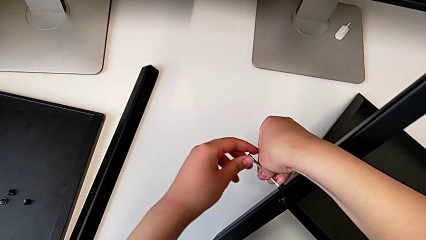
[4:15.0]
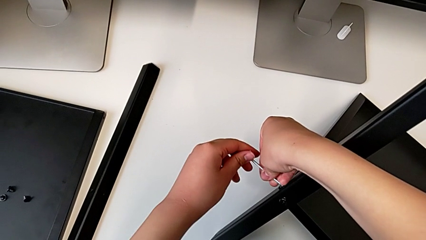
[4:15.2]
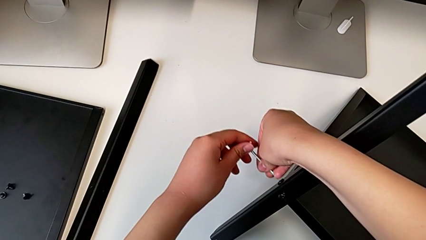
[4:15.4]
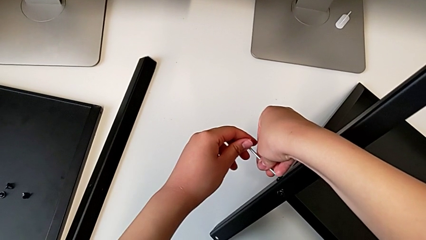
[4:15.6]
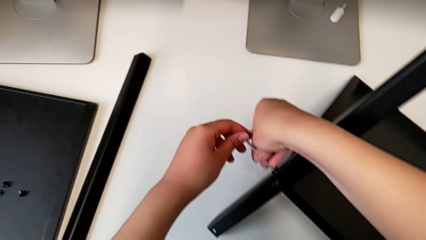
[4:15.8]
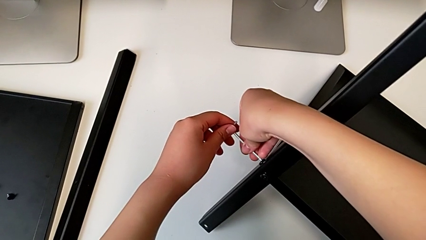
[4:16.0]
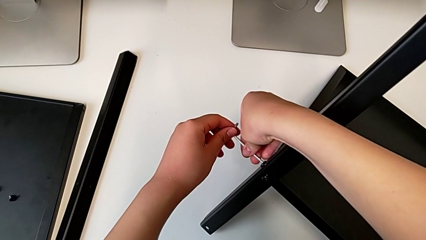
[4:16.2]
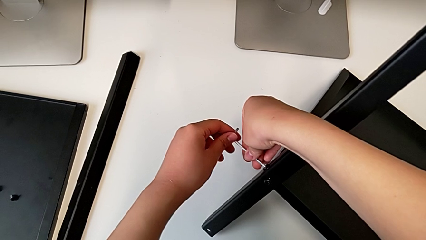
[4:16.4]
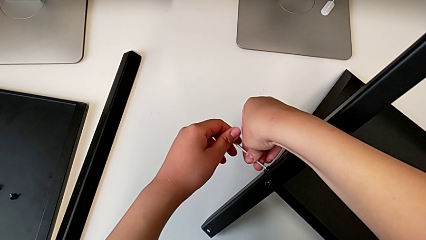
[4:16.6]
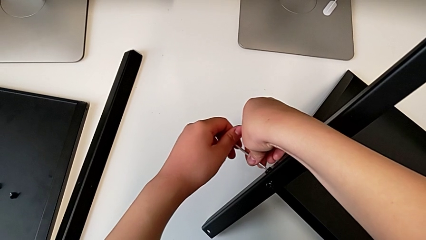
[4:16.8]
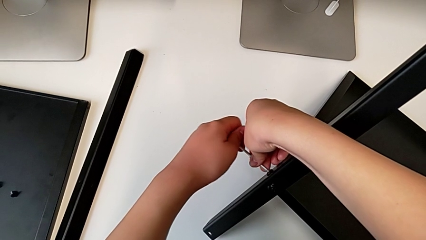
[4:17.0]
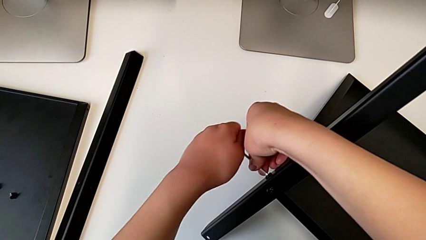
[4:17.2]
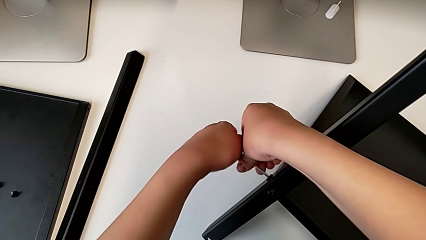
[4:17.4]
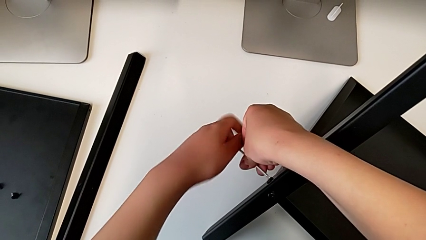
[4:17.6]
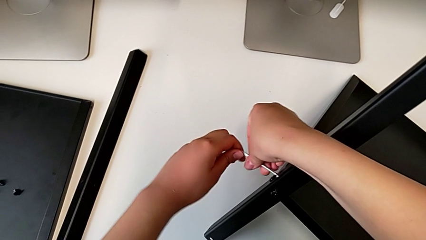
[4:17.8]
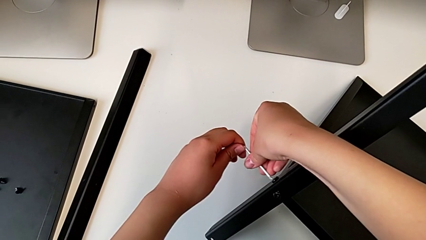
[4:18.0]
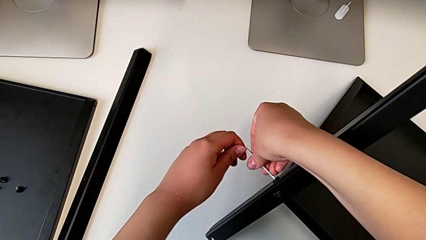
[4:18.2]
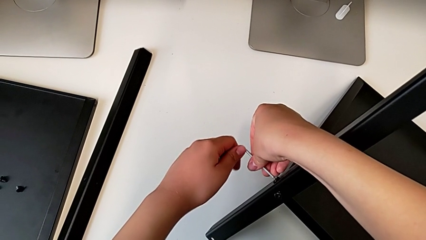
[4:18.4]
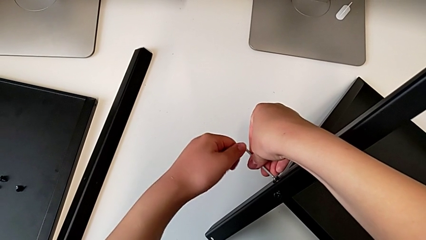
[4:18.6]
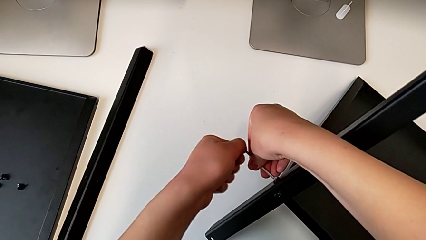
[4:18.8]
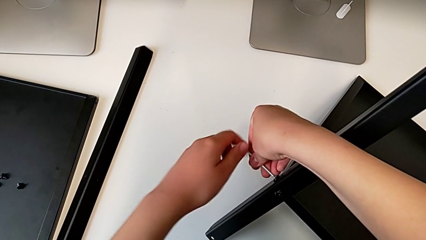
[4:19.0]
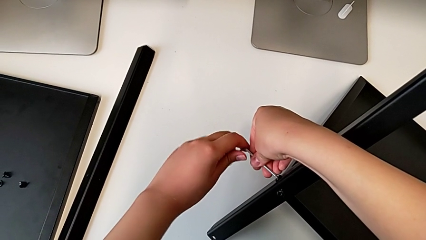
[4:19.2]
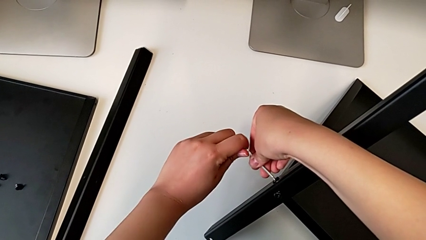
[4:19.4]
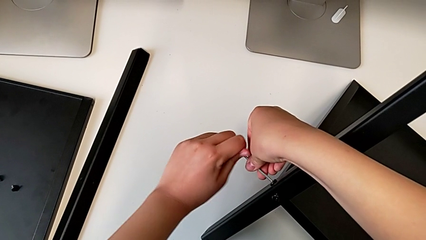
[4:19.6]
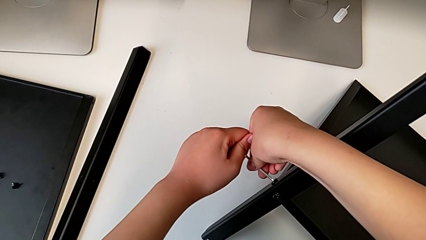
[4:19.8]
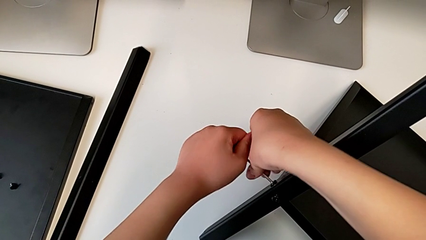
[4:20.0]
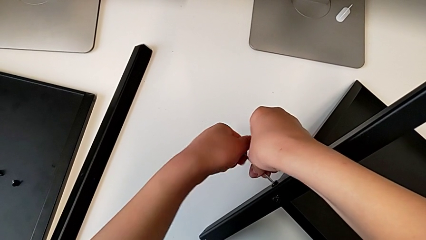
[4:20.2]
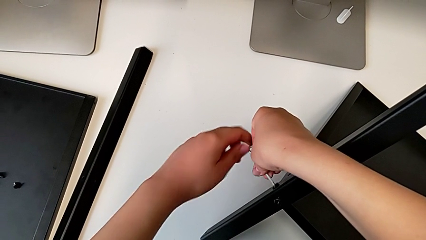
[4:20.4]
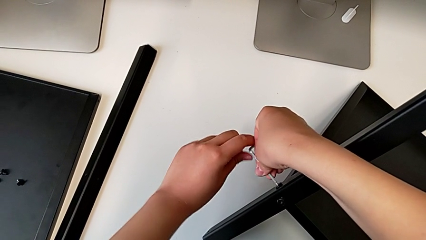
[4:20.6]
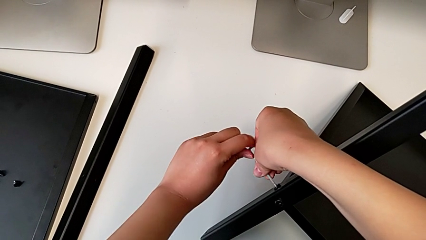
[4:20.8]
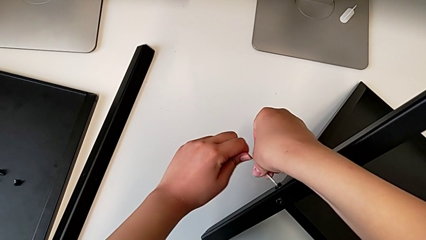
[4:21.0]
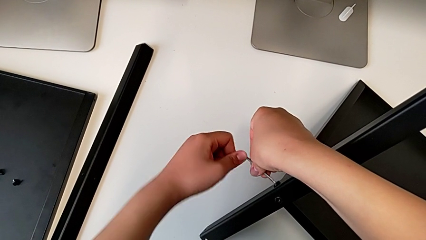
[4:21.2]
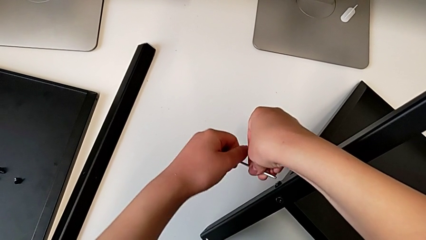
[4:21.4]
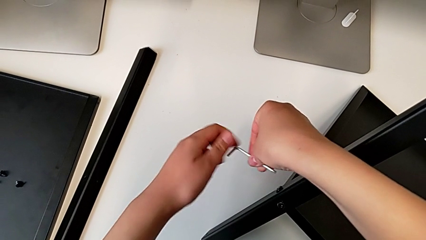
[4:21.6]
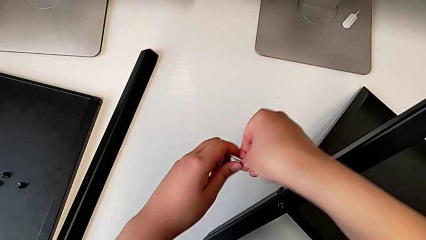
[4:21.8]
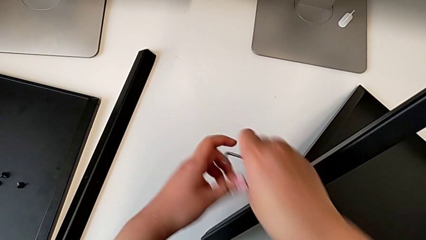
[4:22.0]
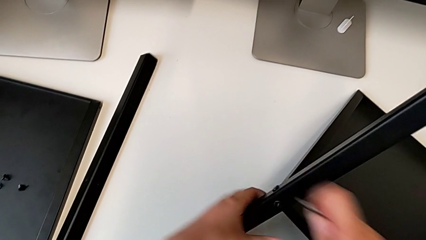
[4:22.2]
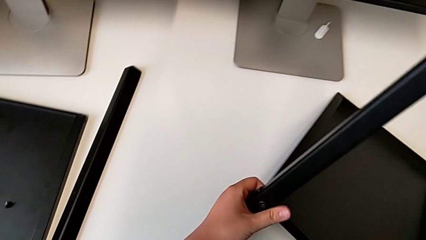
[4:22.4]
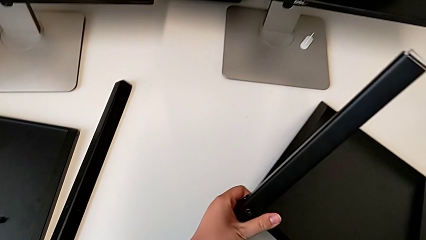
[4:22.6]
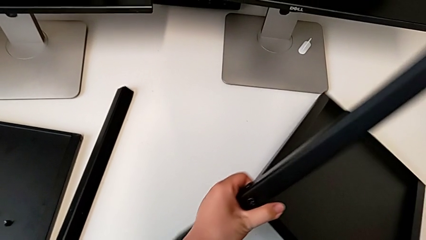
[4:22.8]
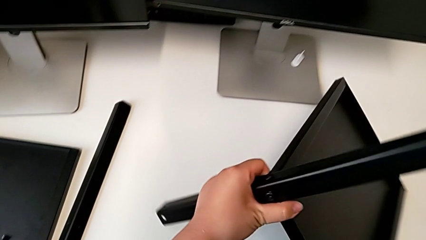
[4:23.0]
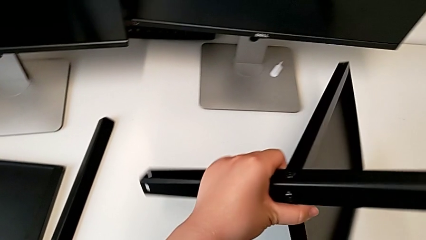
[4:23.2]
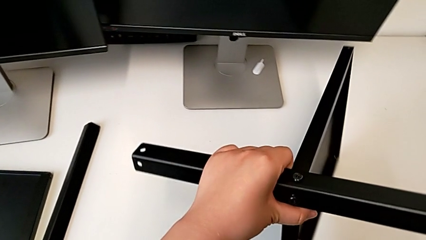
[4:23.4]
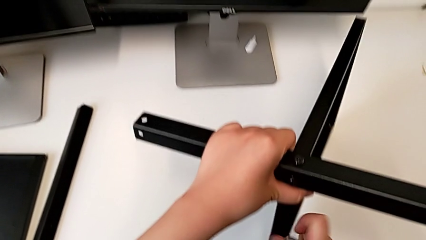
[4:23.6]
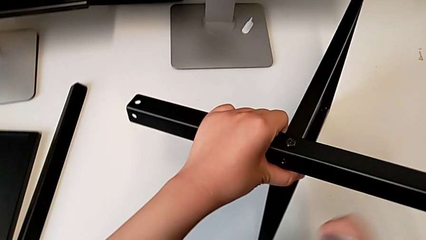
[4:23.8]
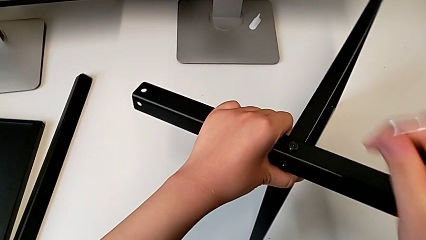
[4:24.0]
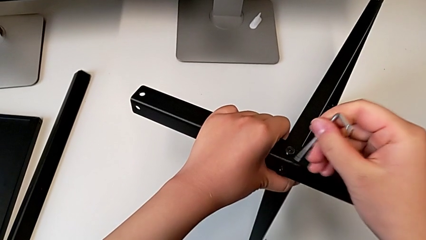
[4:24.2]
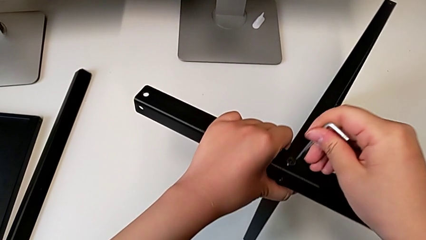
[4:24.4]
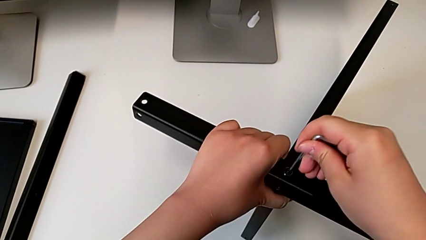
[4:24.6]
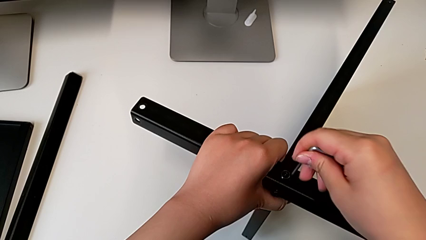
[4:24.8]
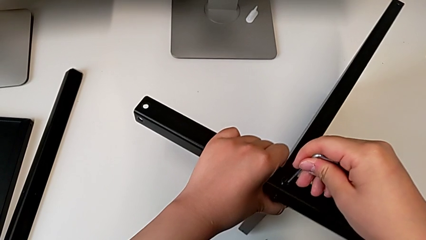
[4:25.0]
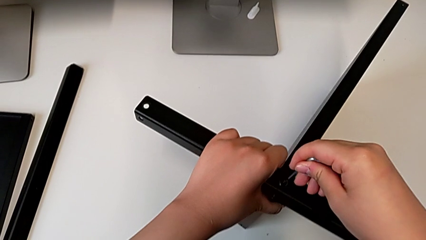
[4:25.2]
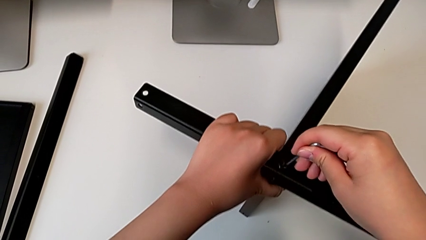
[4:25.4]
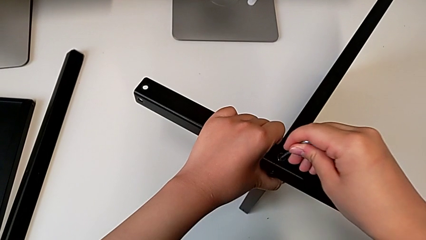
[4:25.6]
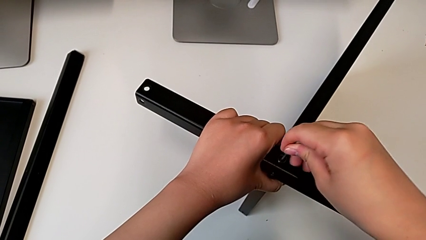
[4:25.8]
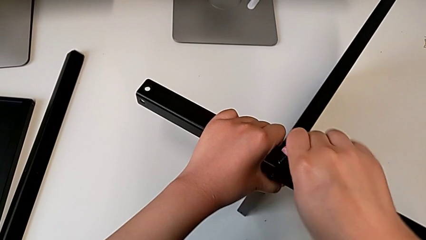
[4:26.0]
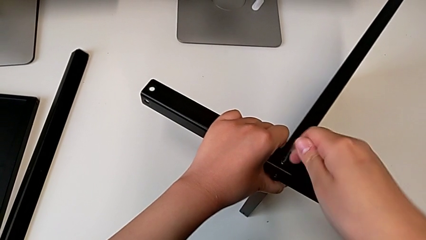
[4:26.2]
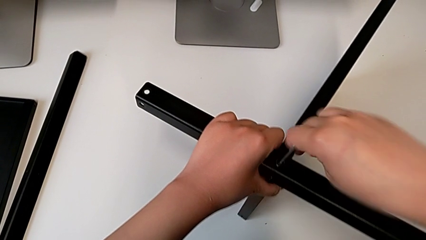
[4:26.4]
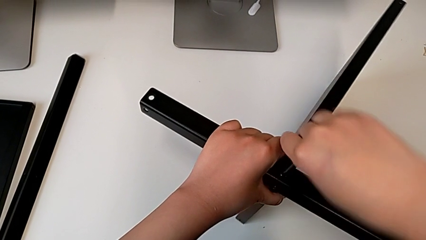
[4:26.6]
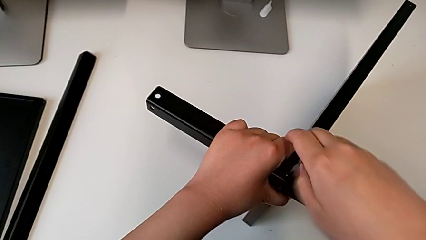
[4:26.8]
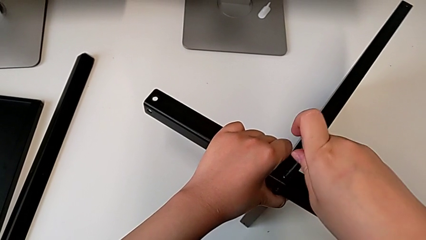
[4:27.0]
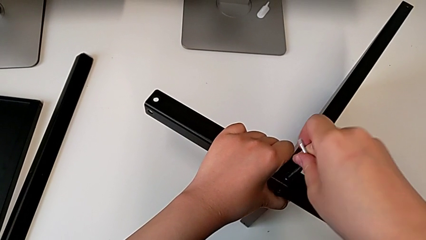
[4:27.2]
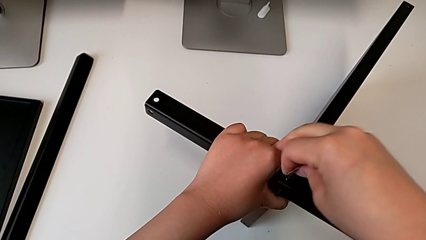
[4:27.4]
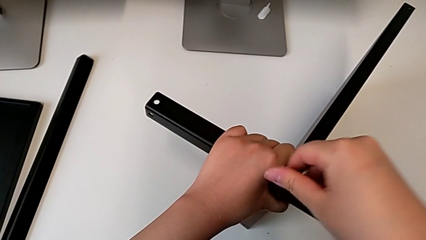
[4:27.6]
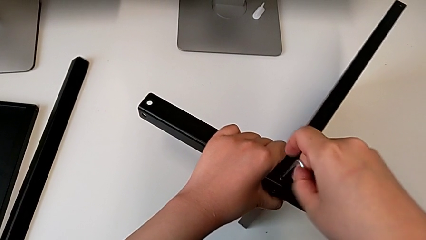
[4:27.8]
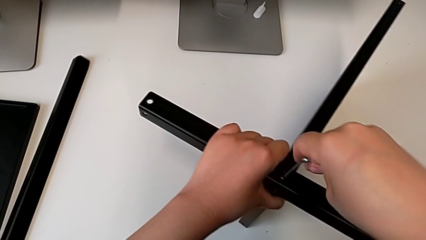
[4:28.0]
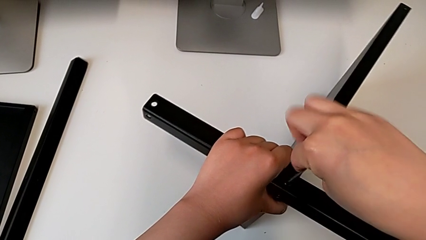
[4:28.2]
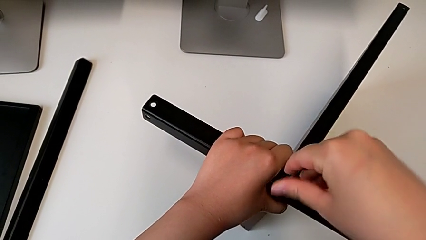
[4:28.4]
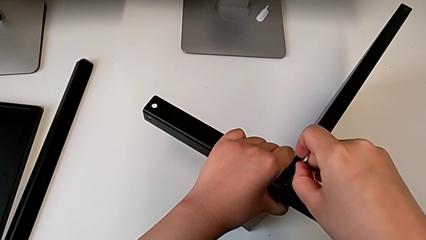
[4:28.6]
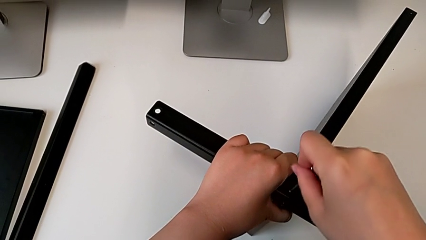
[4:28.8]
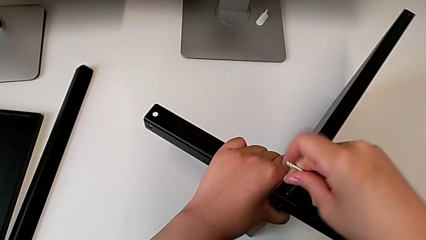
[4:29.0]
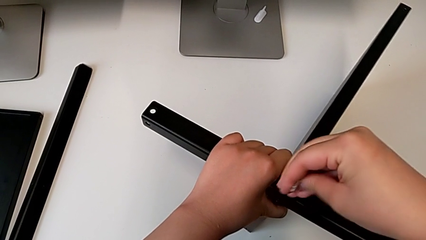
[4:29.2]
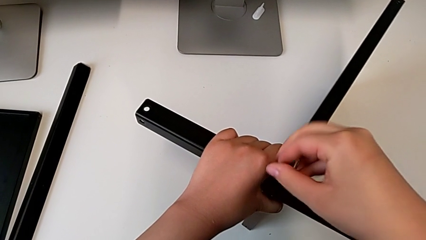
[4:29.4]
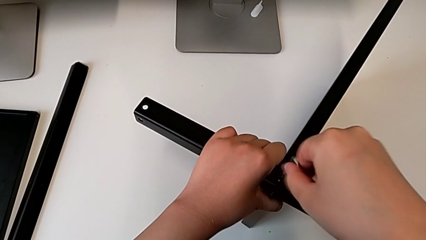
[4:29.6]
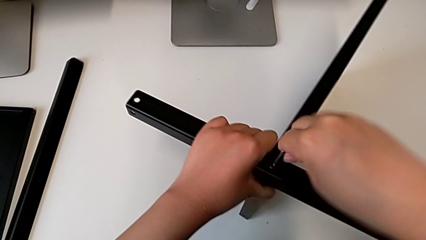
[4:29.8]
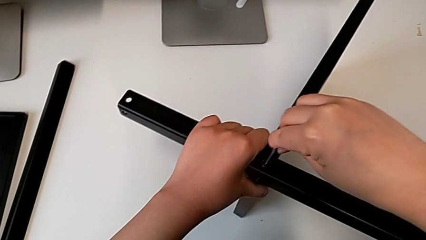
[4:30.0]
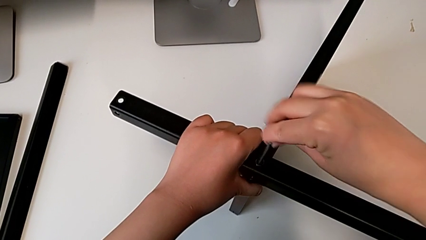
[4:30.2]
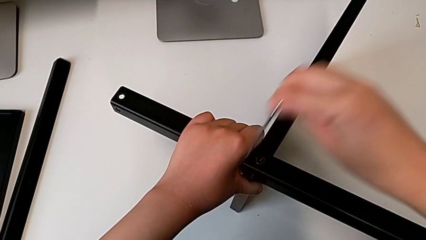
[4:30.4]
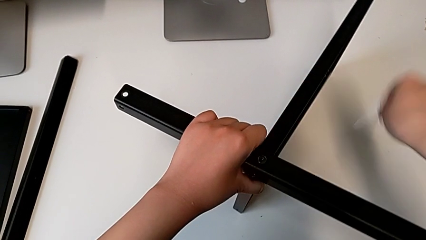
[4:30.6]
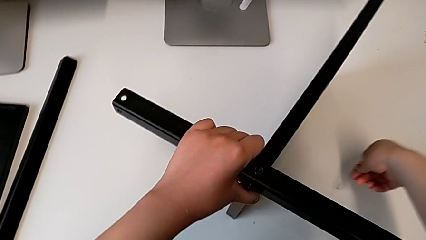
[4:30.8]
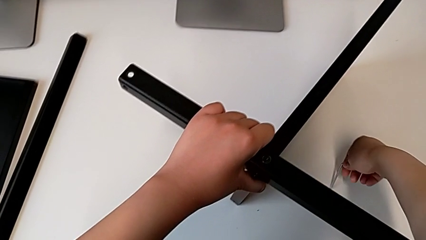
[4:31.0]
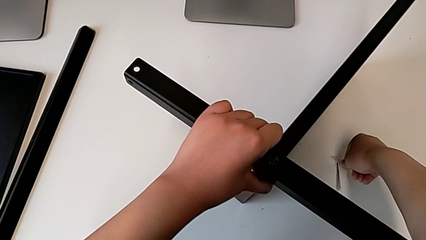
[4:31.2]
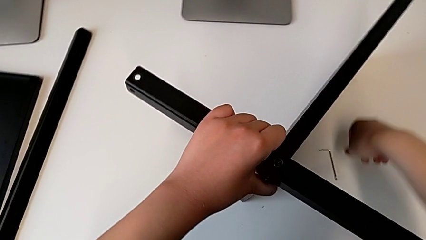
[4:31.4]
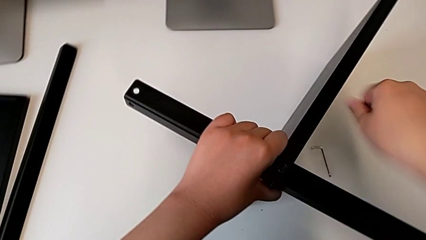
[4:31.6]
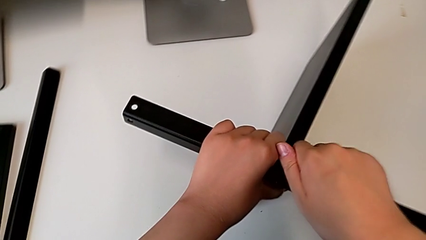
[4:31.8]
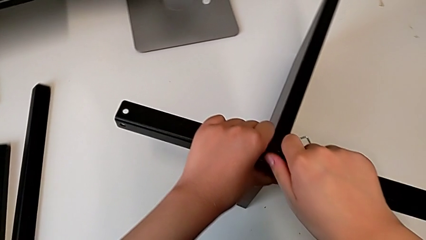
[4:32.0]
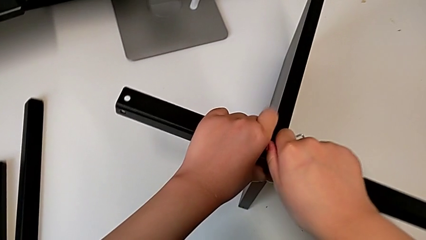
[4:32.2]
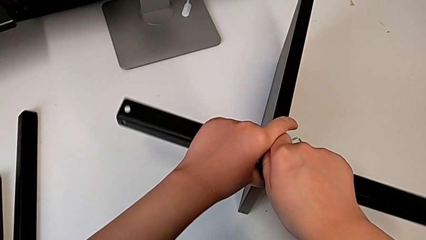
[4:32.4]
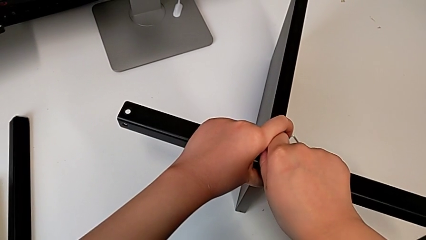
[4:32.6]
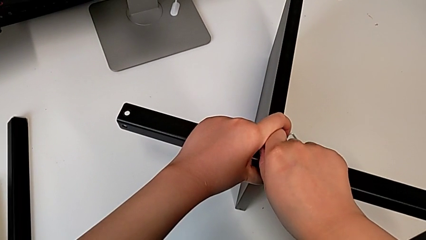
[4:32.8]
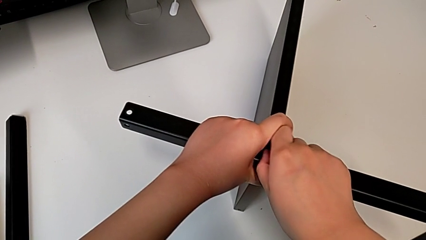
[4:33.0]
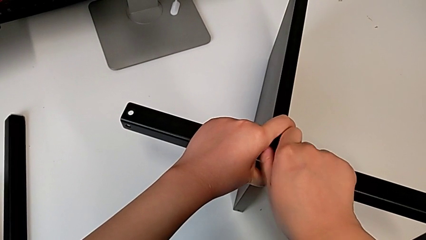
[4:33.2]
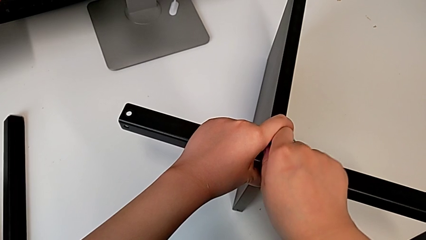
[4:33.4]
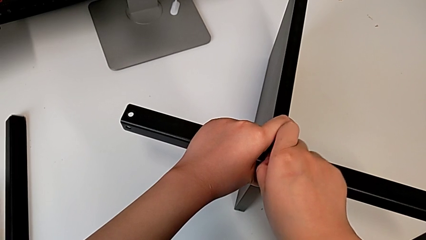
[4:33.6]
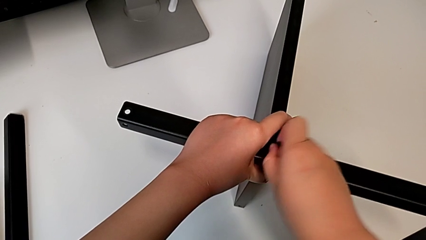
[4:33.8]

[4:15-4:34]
The camera wearer is disassembling the fourth leg of the furniture. They keep inserting the Allen wrench, unscrew the hex socket head, withdraw the Allen wrench, rotate the nightstand, insert the Allen wrench, unscrew the hex socket head, place the Allen wrench and unscrew the hex socket head.
